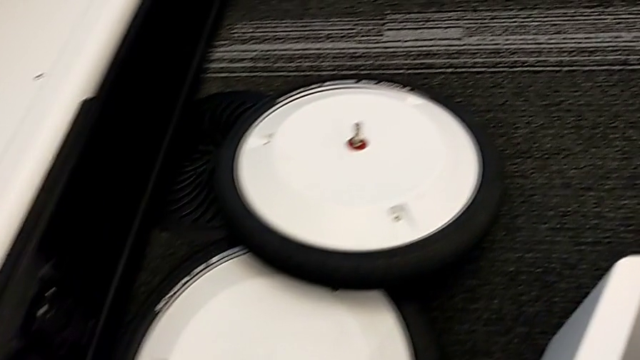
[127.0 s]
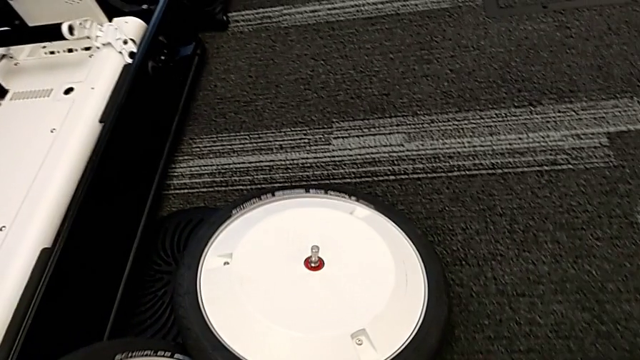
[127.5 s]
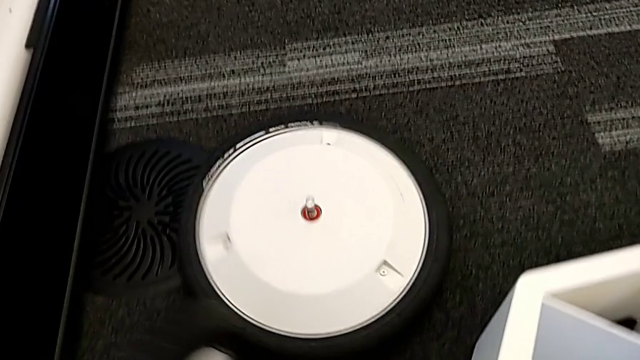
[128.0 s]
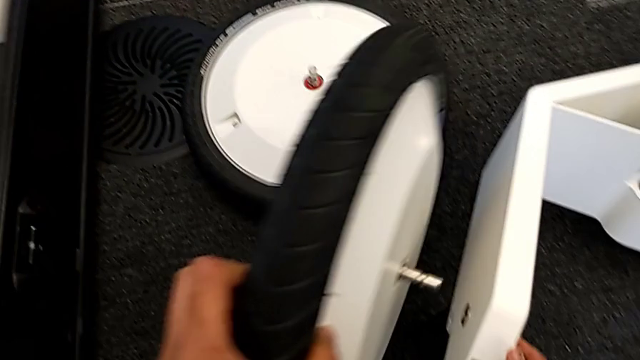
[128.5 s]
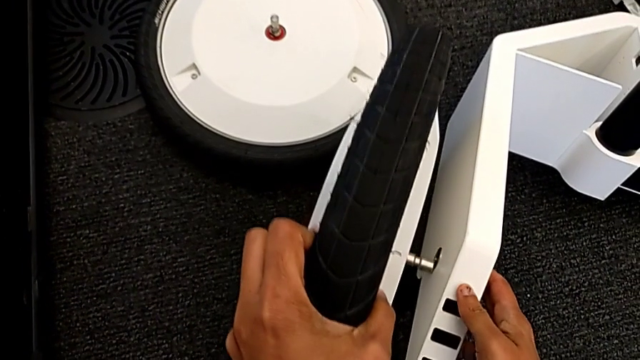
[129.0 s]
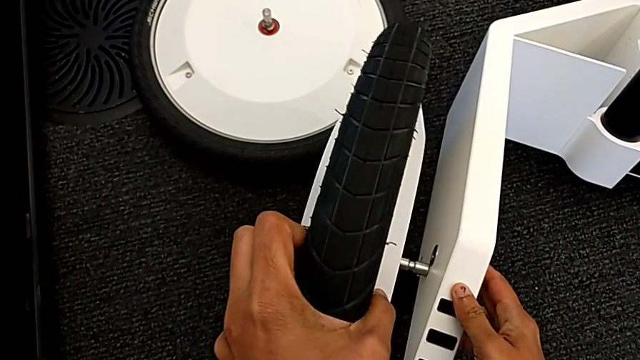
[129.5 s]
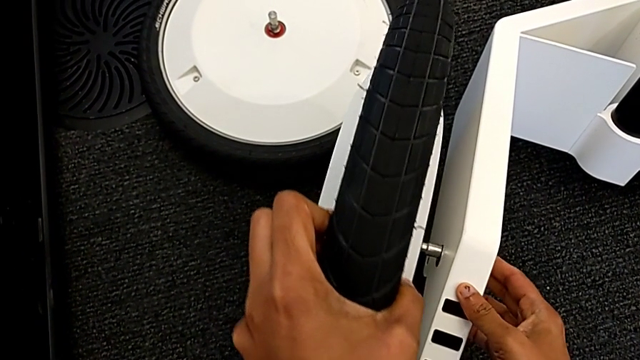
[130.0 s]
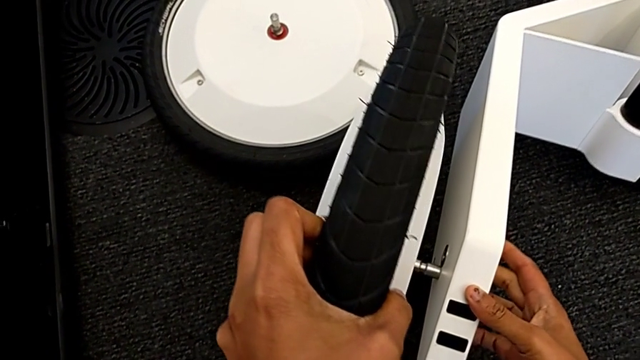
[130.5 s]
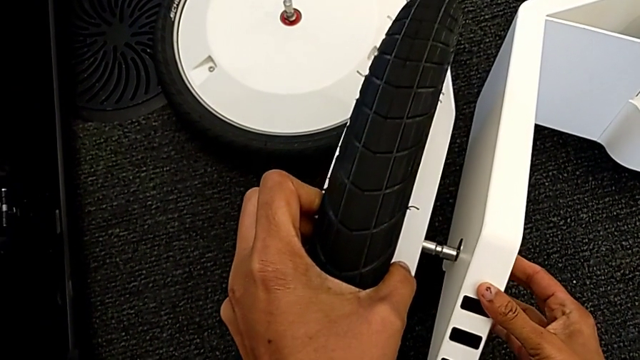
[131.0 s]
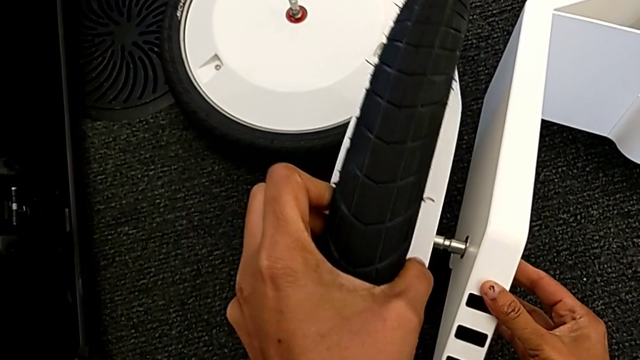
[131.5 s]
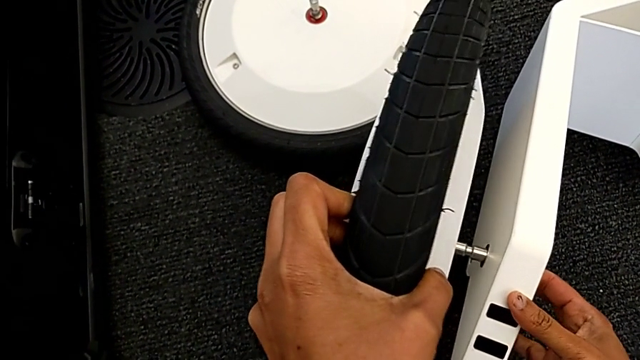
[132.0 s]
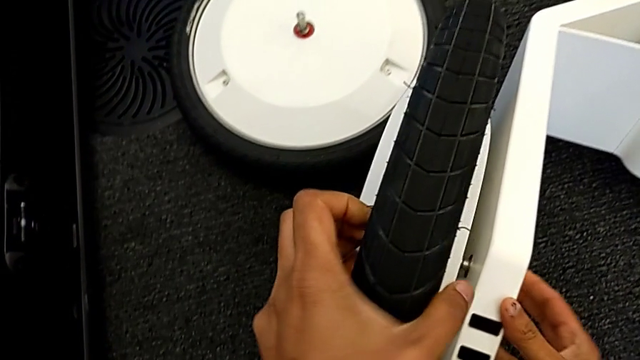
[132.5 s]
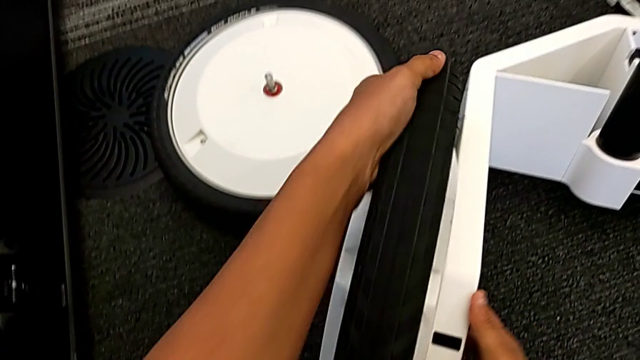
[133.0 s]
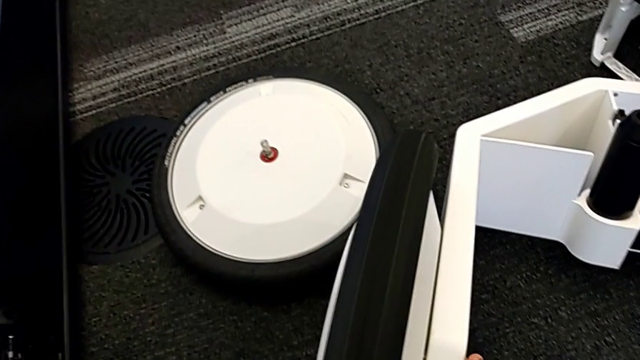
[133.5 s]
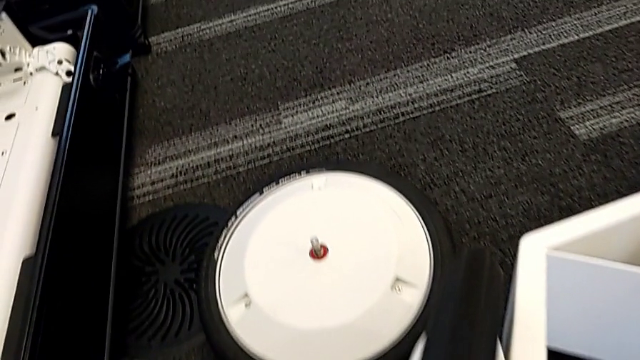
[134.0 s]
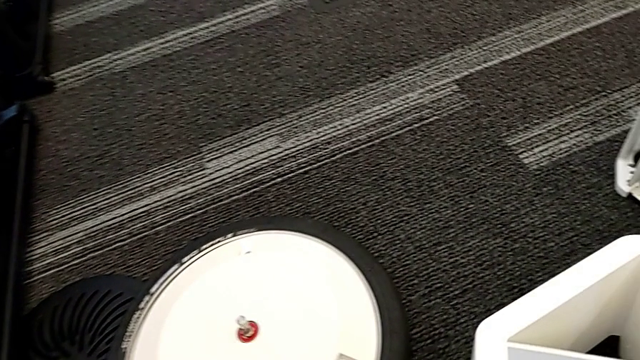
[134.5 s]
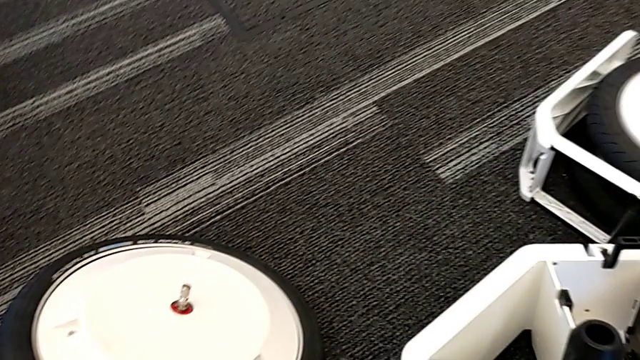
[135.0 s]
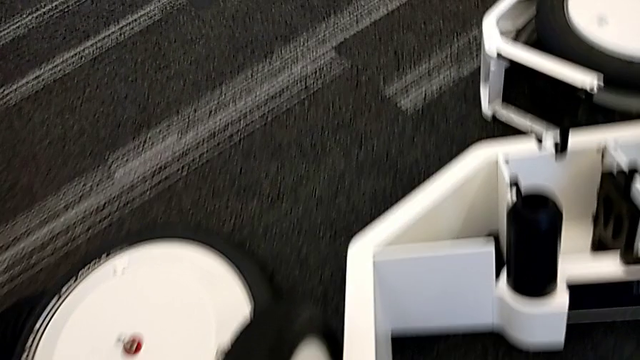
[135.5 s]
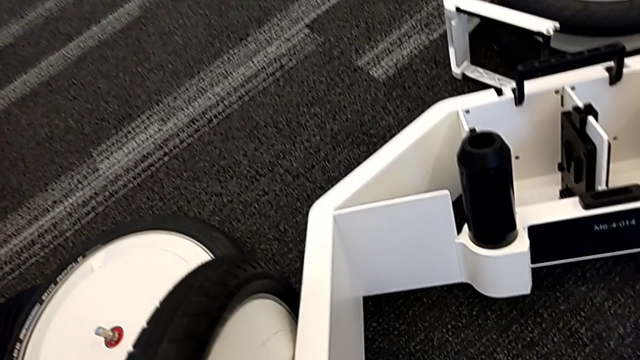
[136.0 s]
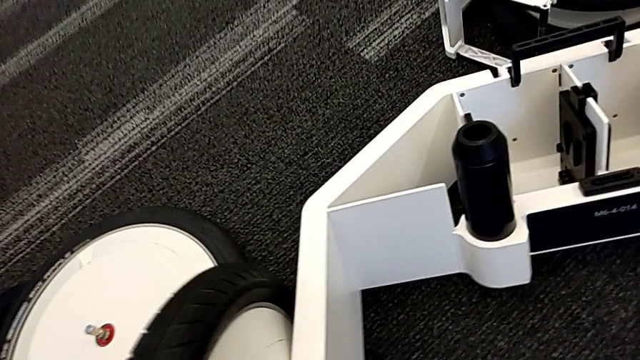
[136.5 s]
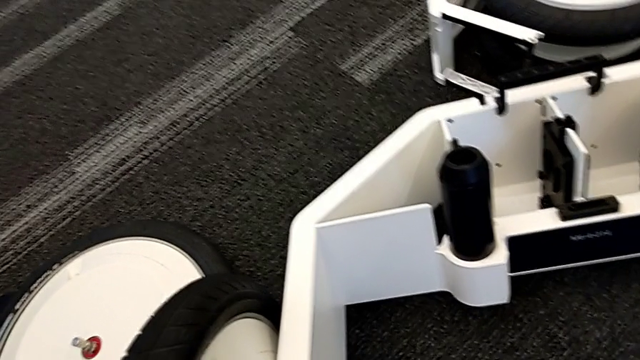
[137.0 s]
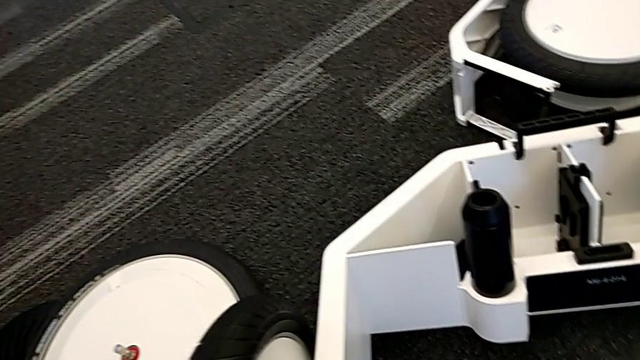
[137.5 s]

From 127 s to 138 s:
The camera wearer is assembling the wheels with the wheel unit. They grab the first wheel, place it, insert it, grab the second wheel and wrongly drop it.

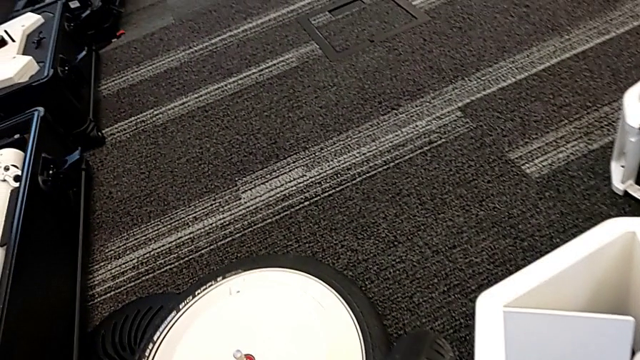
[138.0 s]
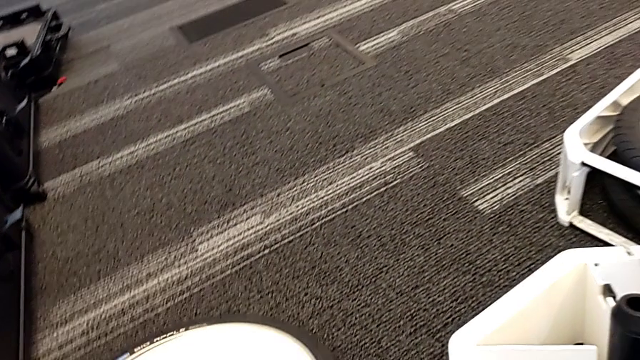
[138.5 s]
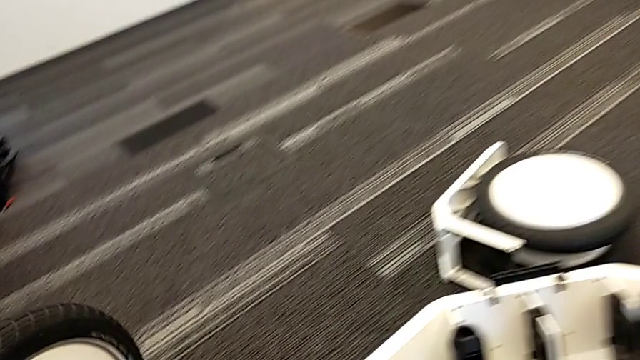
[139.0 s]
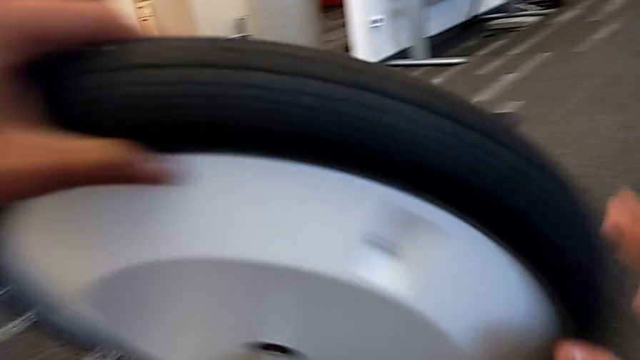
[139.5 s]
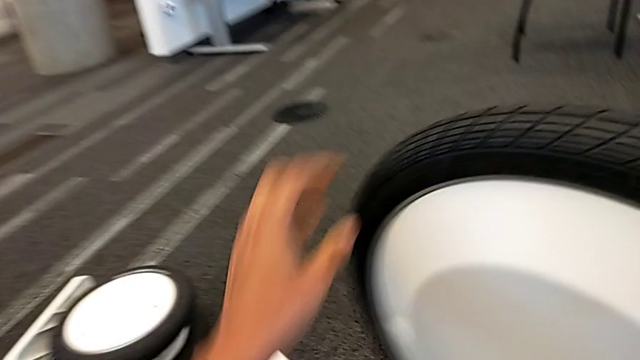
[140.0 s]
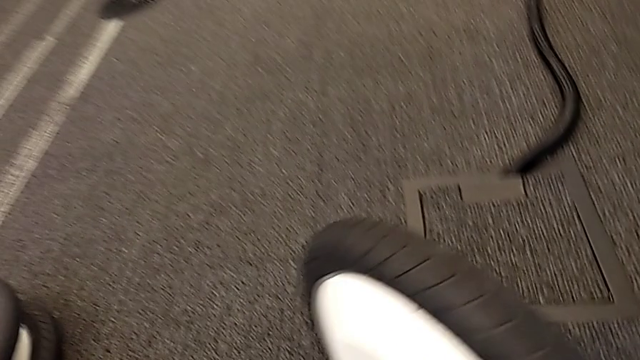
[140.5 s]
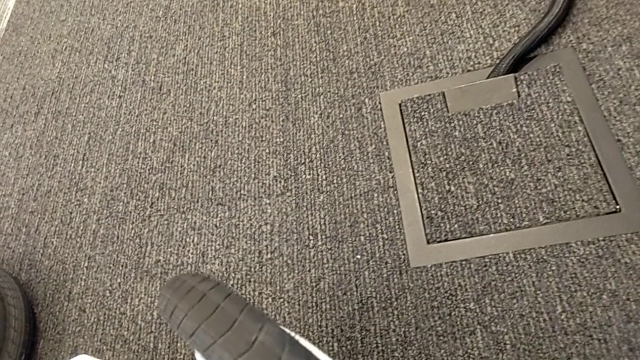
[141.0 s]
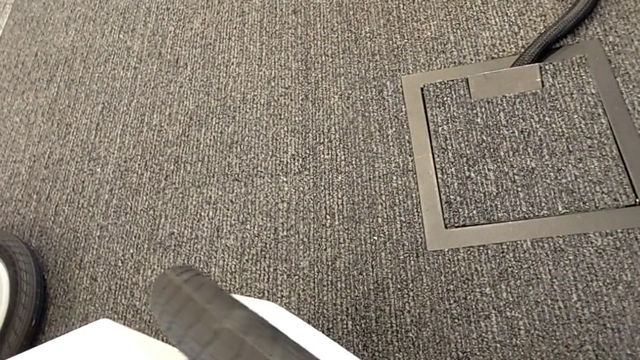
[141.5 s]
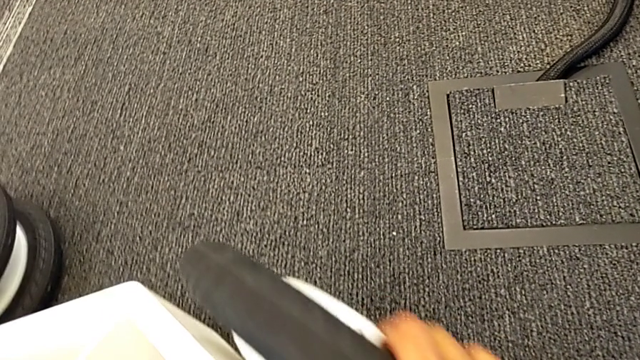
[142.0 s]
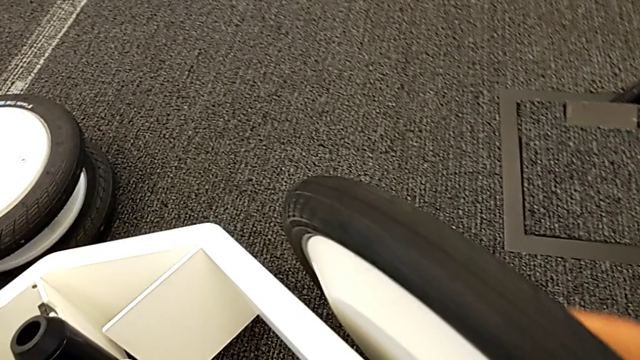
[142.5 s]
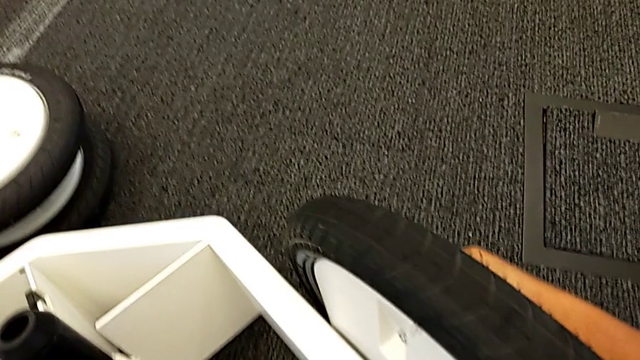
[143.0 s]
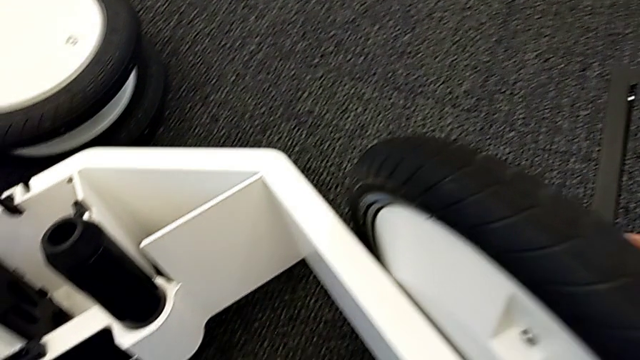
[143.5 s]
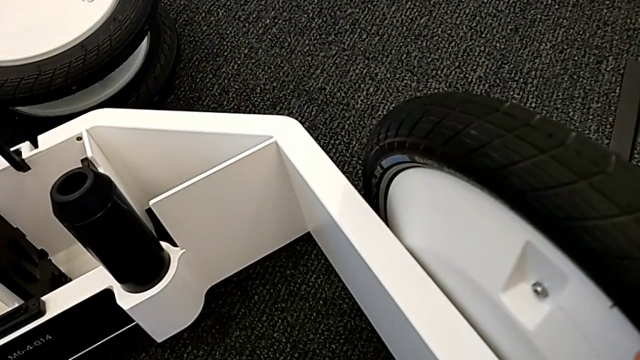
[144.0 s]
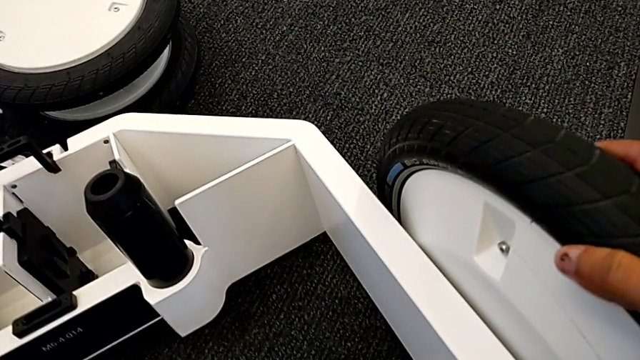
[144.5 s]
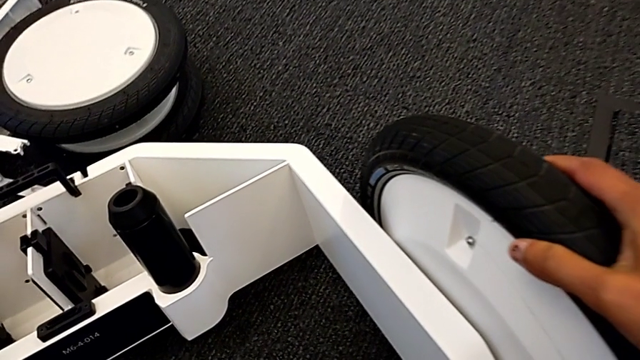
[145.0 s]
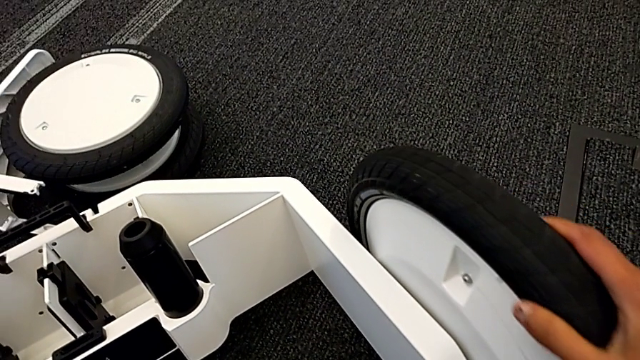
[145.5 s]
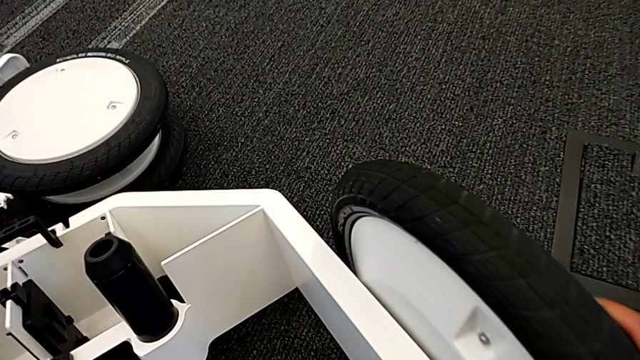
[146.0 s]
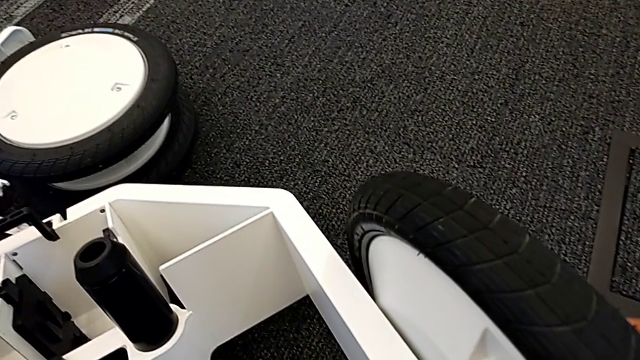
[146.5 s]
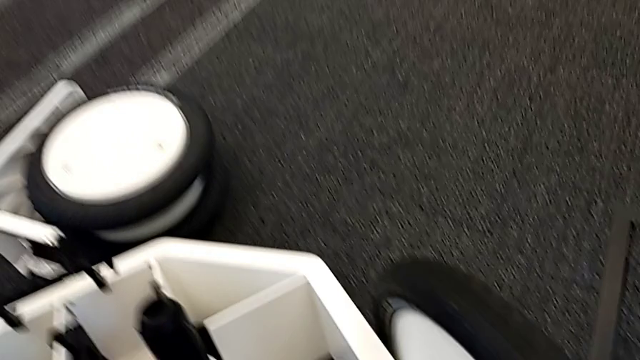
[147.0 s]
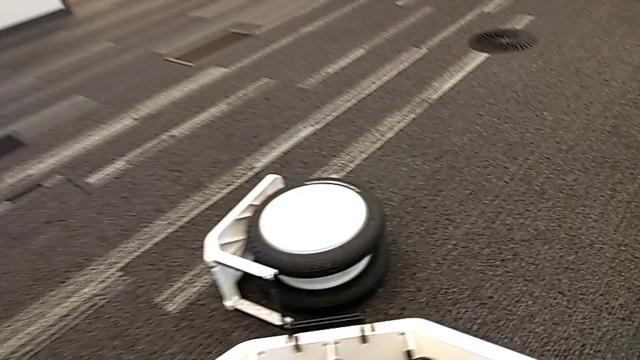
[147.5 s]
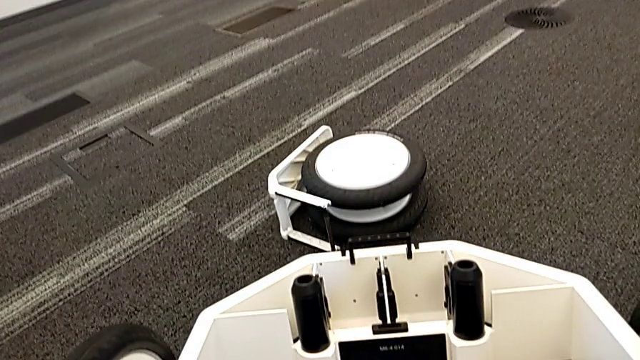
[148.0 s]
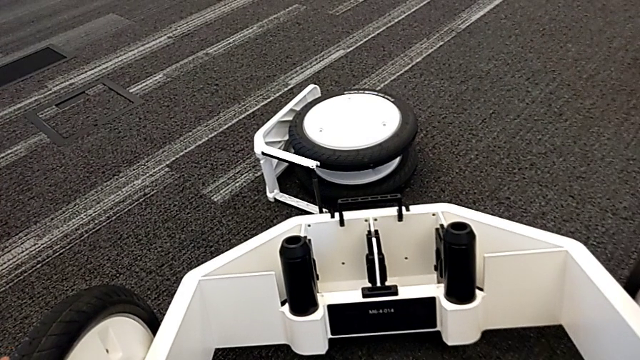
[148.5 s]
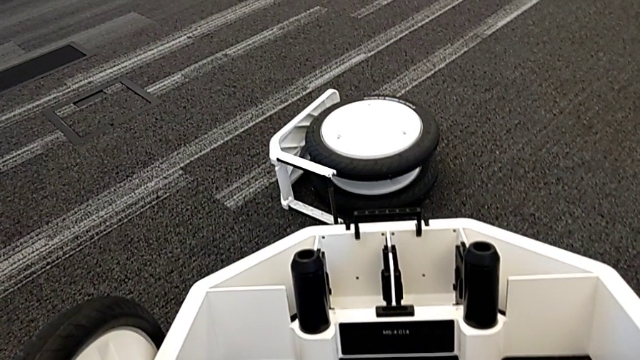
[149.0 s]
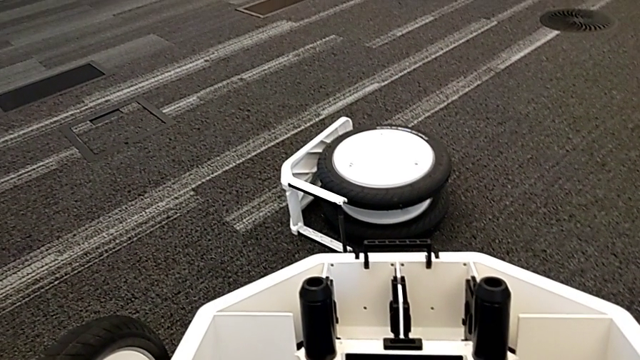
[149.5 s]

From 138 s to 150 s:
The camera wearer is assembling the wheels with the wheel unit. They grab the second wheel, place it, insert it and lock it.
